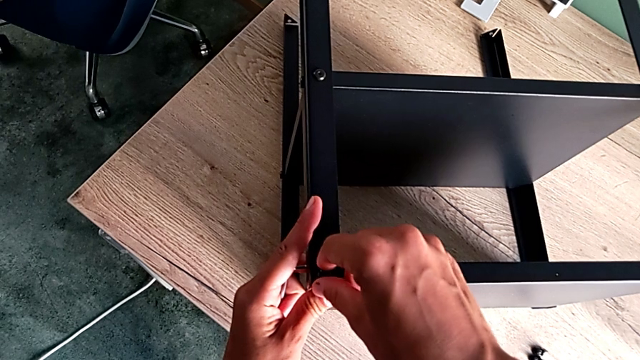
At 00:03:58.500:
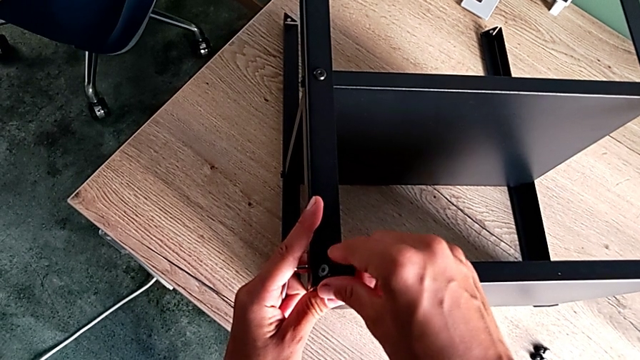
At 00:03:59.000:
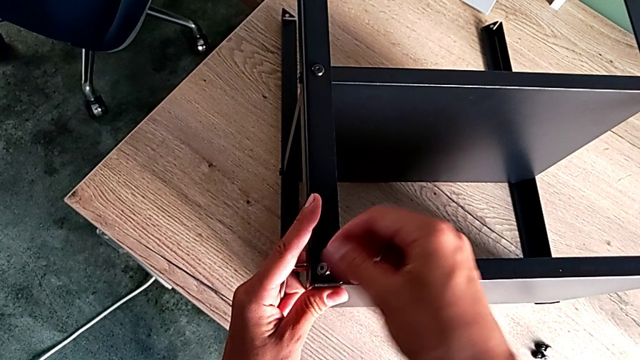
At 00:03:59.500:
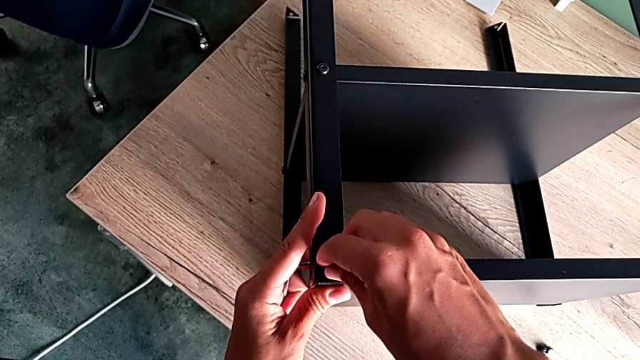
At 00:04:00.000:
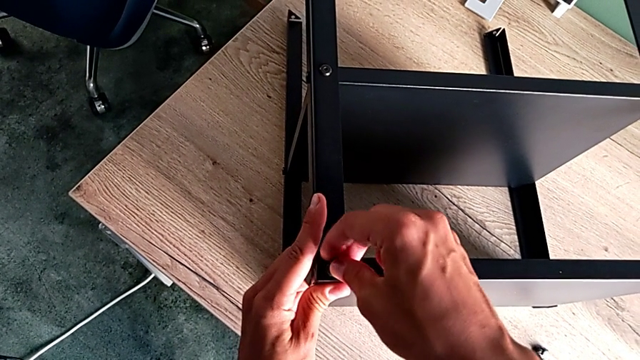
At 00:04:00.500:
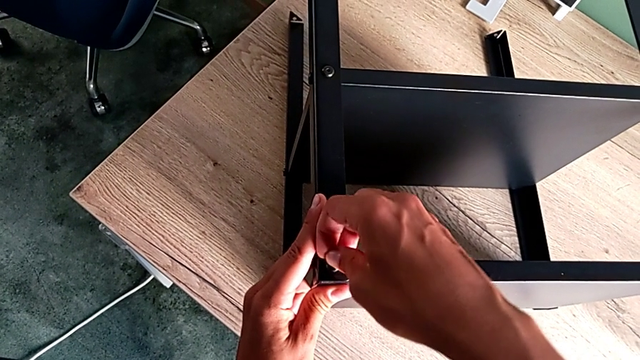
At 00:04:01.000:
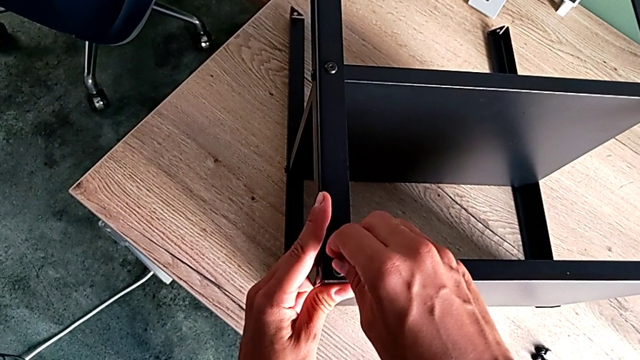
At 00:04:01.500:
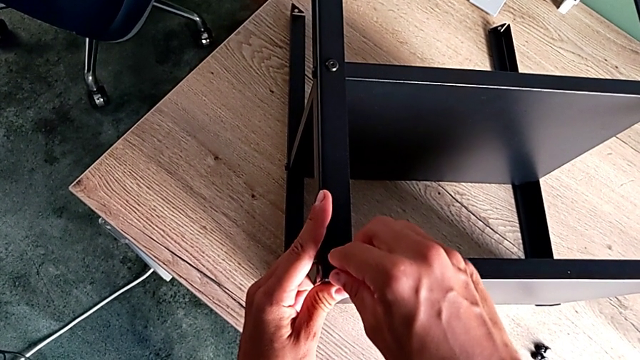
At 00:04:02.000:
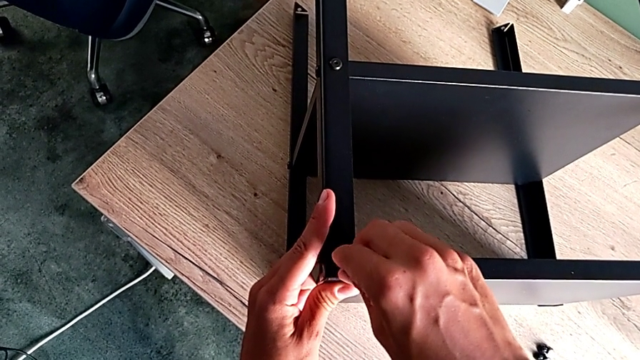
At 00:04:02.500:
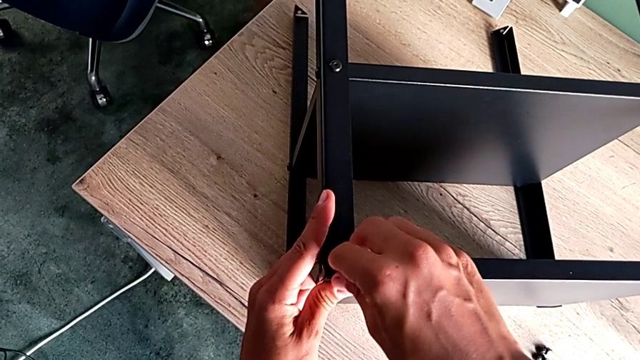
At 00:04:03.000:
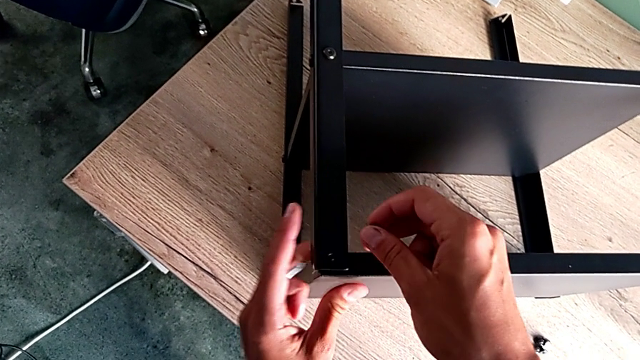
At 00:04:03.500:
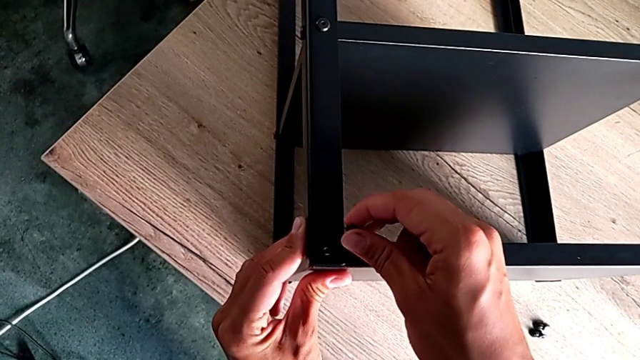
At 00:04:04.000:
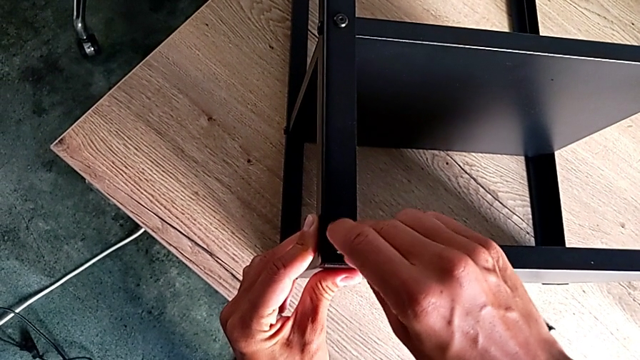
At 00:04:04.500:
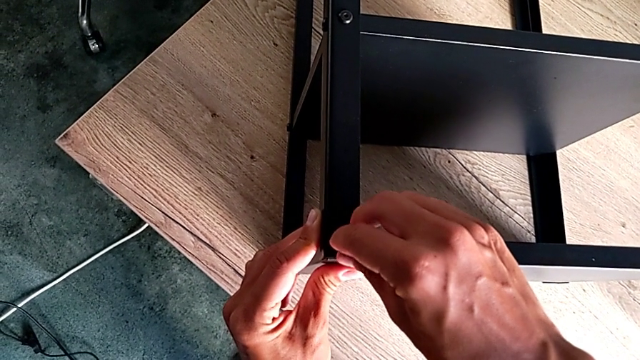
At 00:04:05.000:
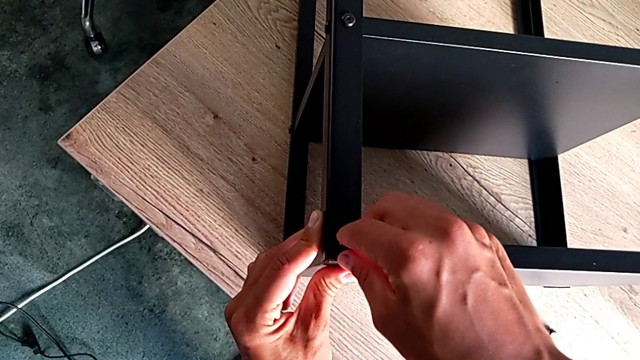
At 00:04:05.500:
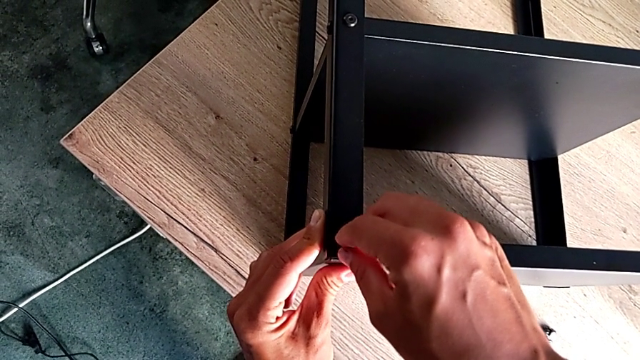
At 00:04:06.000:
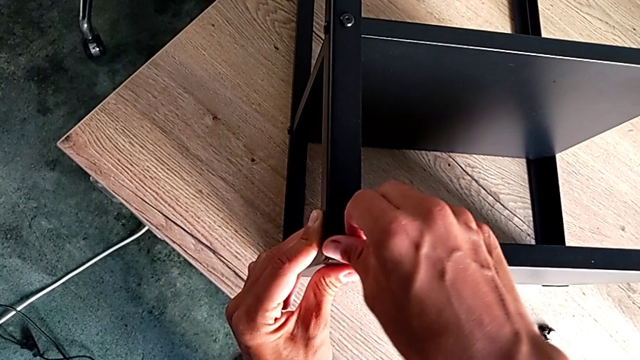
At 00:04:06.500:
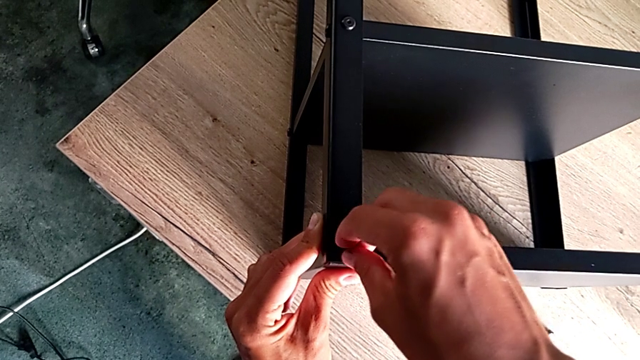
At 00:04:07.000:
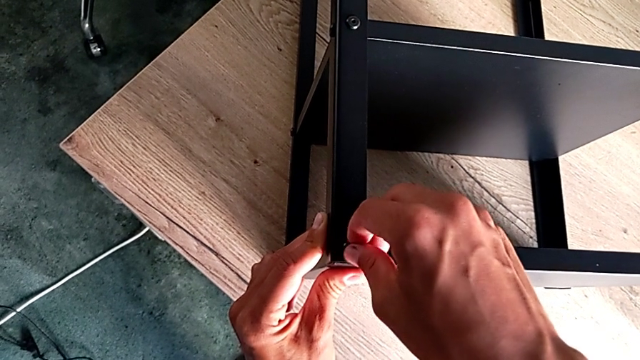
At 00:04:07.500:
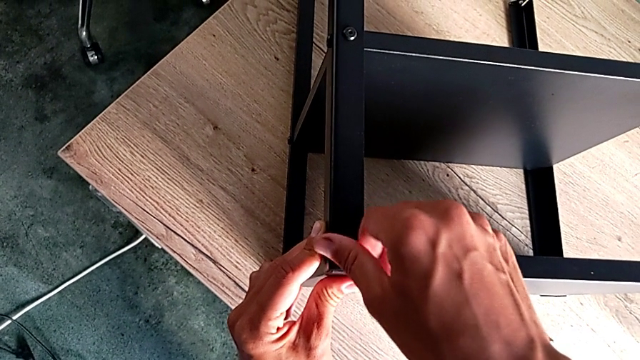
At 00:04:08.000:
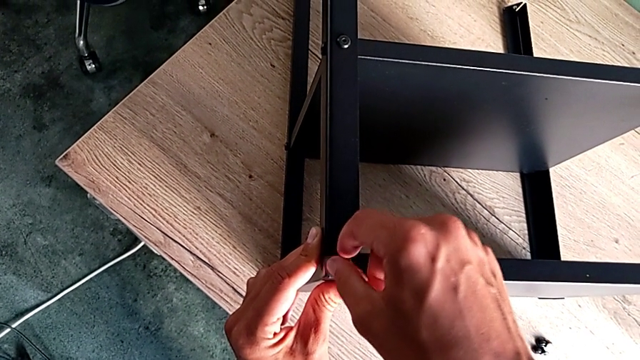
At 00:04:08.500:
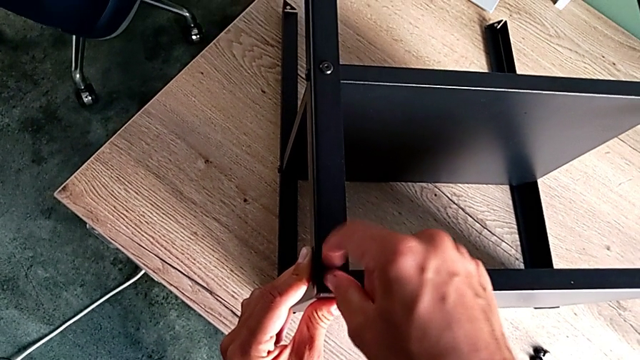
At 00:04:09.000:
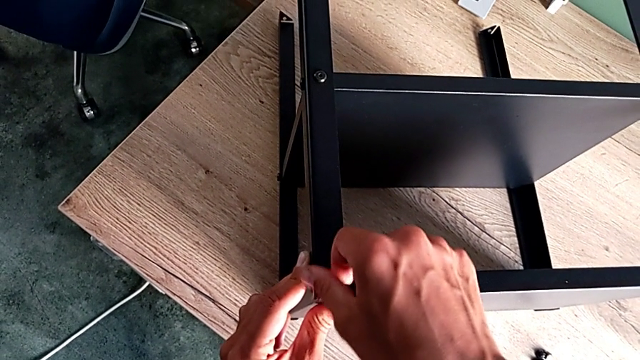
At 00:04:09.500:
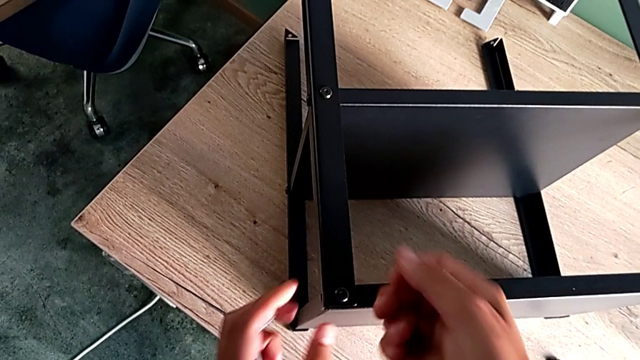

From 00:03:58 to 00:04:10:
The camera wearer is putting the screws in the leg and the shelf of the table. They align the hex socket head and screw it.

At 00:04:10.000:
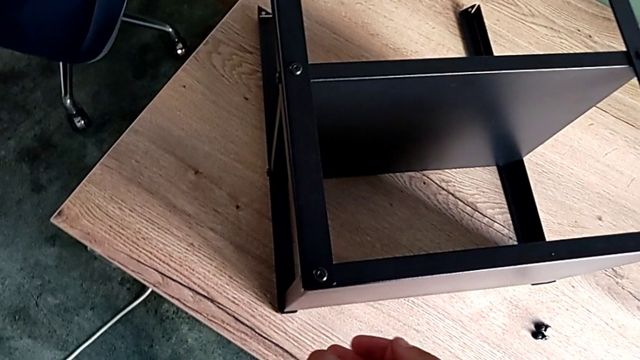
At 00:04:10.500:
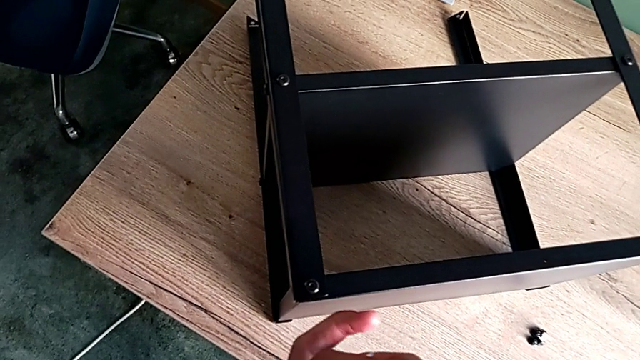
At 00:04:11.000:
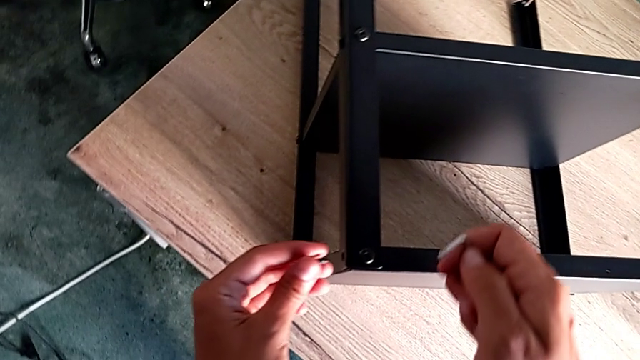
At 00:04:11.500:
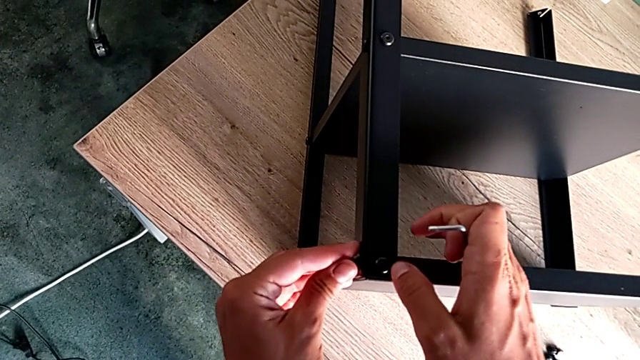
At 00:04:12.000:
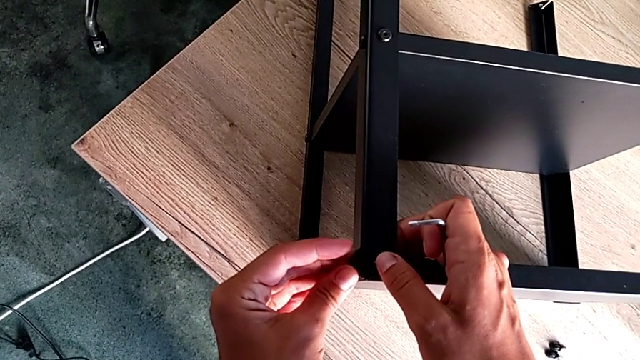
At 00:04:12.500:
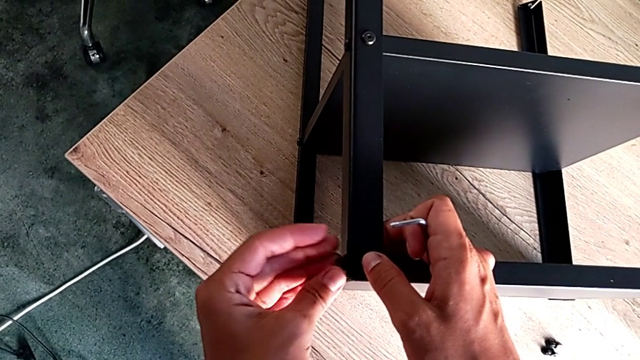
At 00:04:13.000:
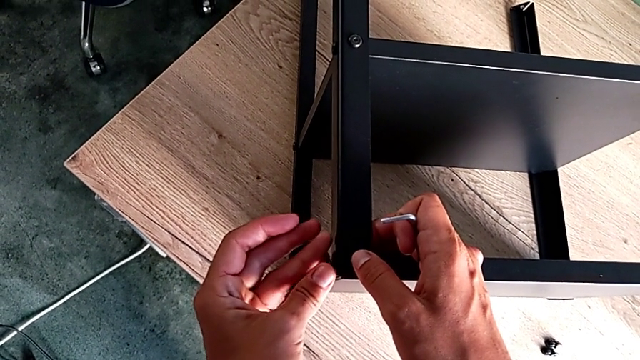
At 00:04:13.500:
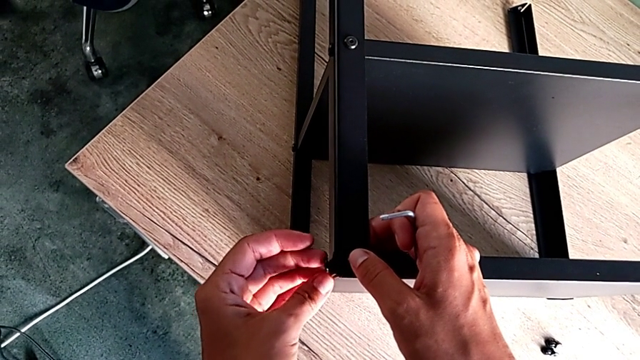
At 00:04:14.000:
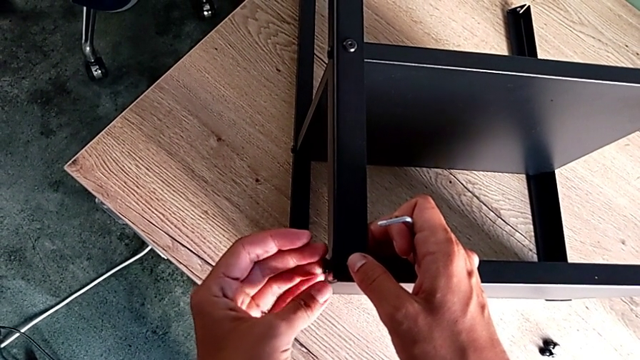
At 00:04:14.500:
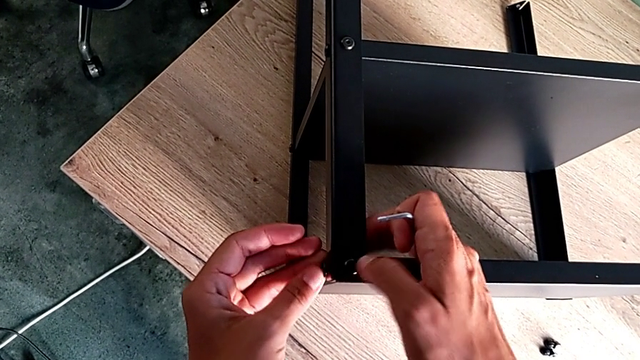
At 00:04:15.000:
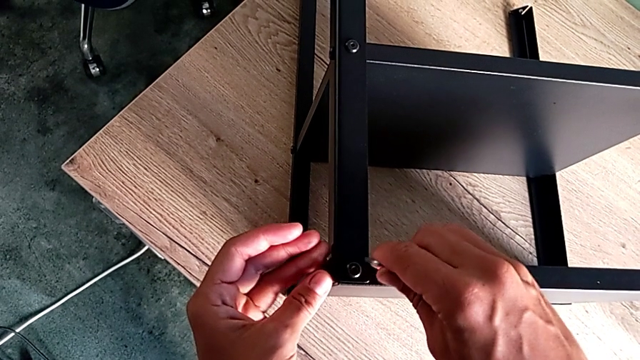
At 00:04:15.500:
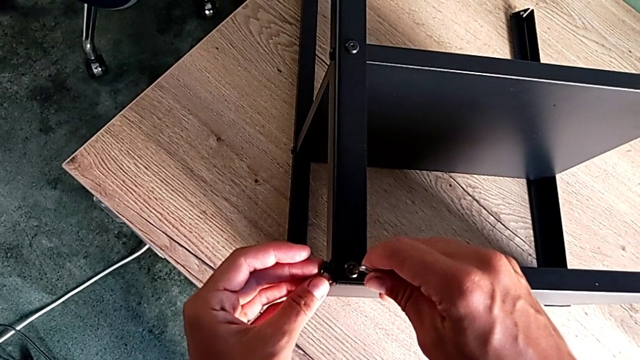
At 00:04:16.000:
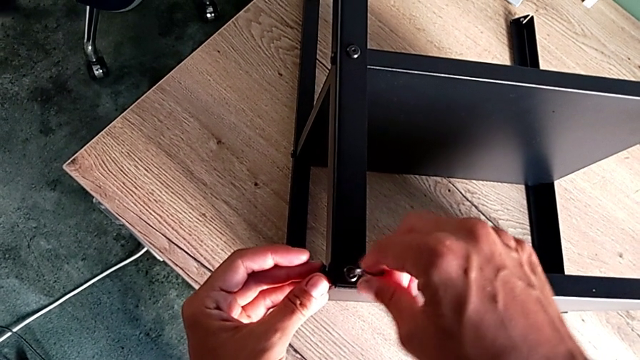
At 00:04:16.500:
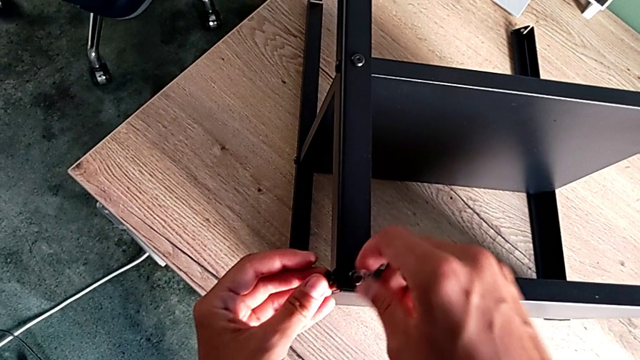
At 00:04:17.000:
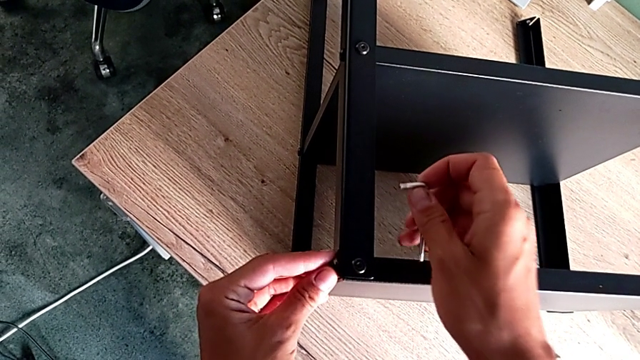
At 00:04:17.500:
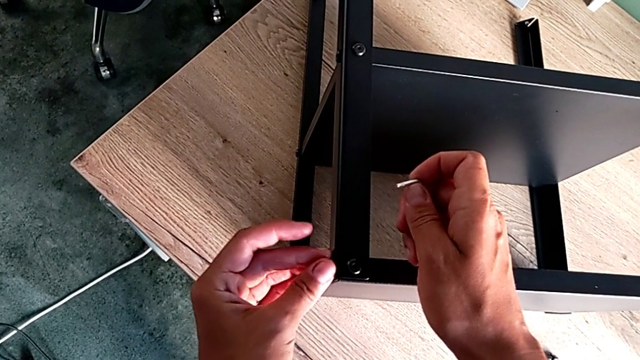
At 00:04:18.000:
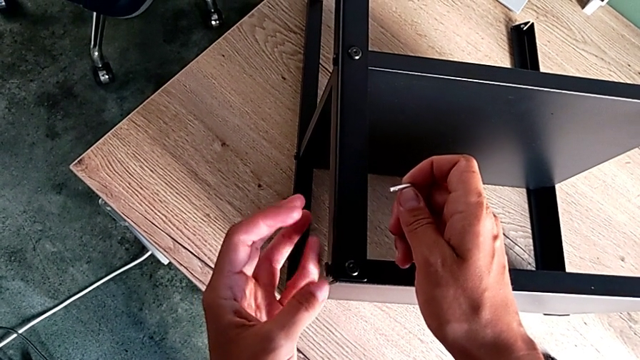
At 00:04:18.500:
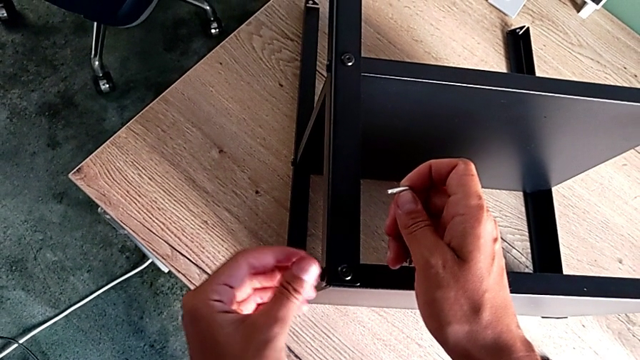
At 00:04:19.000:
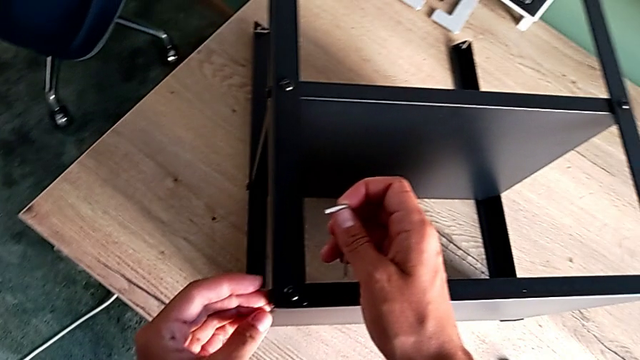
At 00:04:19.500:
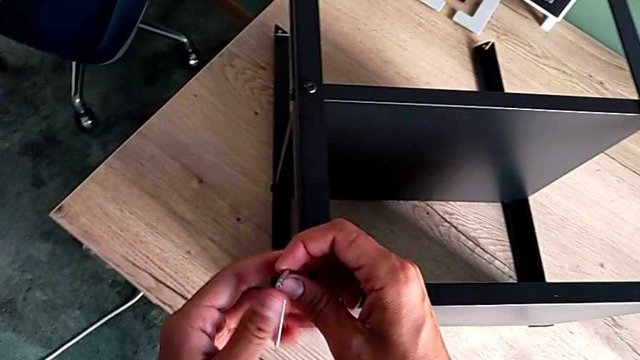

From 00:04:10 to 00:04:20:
The camera wearer is putting the screws in the leg and the shelf of the table. They screw the second hex socket head and screw the hex socket head.
